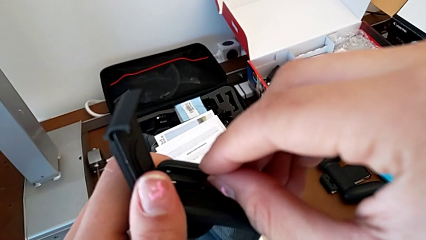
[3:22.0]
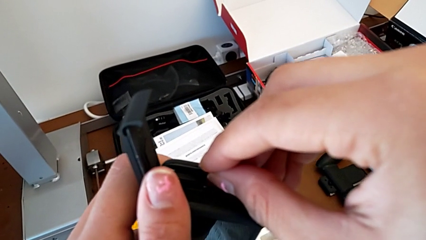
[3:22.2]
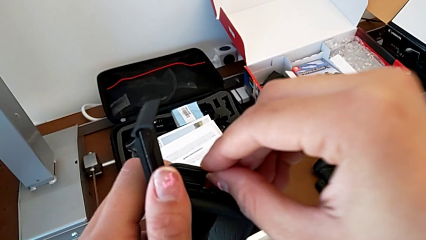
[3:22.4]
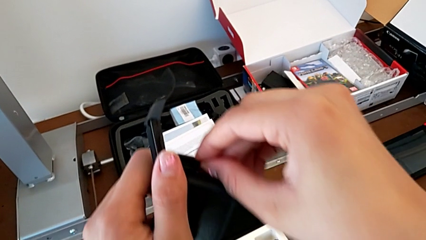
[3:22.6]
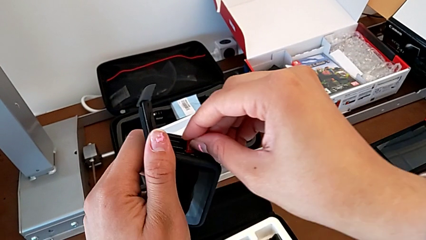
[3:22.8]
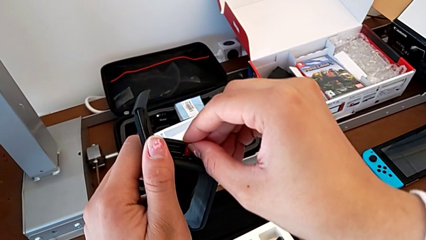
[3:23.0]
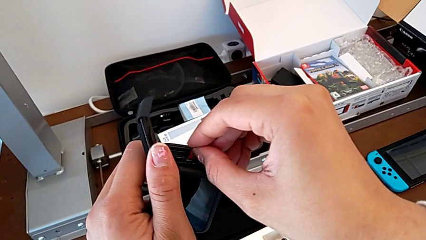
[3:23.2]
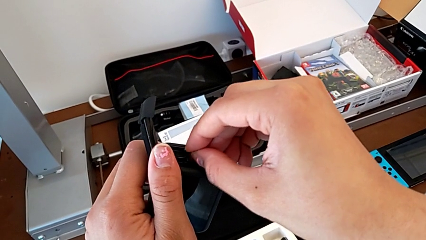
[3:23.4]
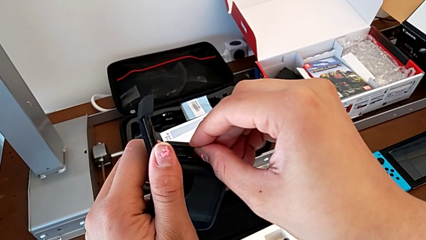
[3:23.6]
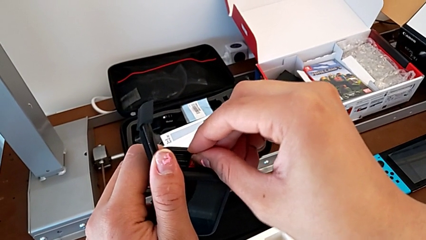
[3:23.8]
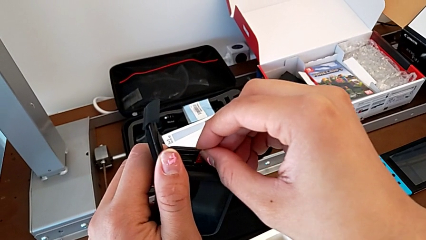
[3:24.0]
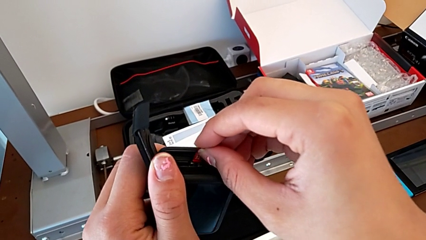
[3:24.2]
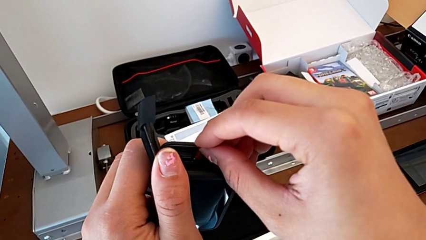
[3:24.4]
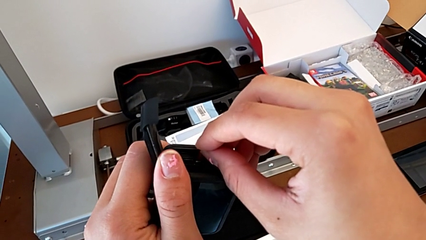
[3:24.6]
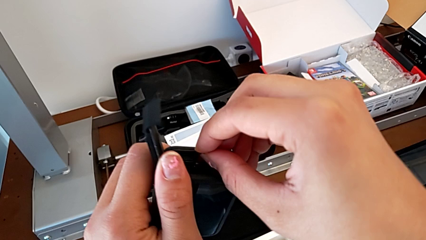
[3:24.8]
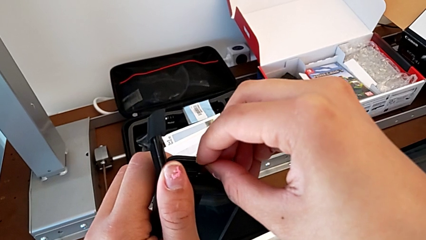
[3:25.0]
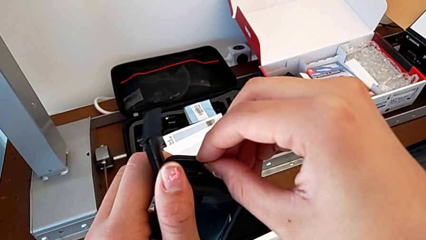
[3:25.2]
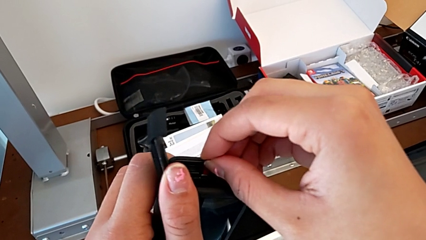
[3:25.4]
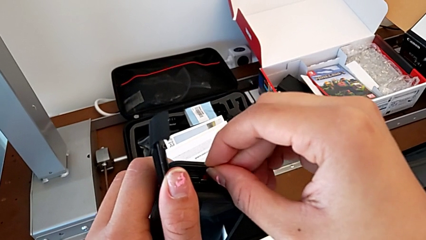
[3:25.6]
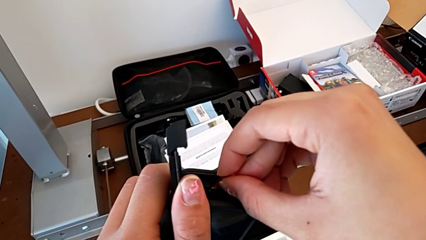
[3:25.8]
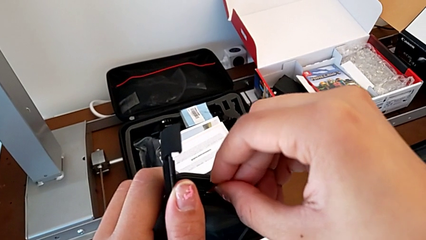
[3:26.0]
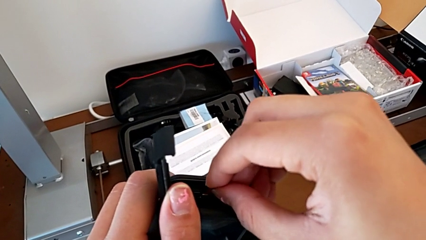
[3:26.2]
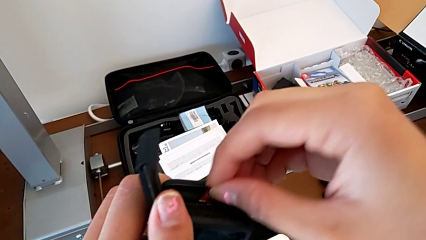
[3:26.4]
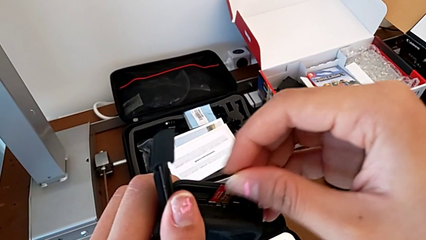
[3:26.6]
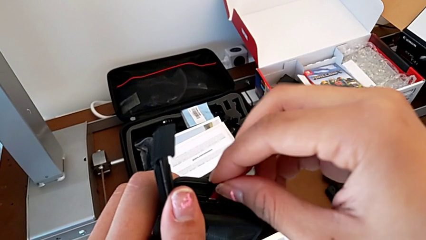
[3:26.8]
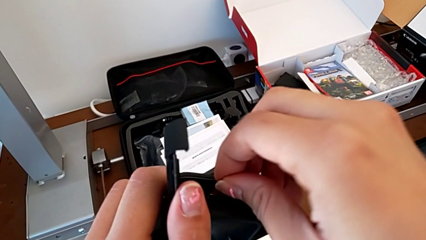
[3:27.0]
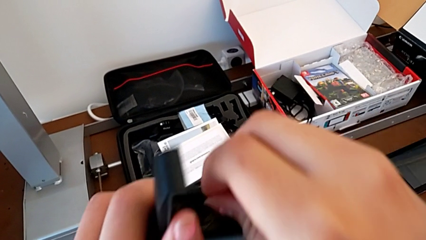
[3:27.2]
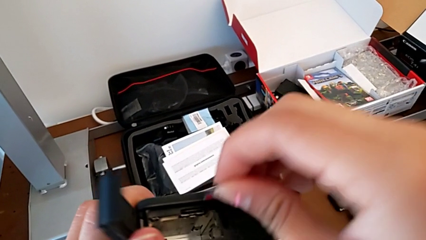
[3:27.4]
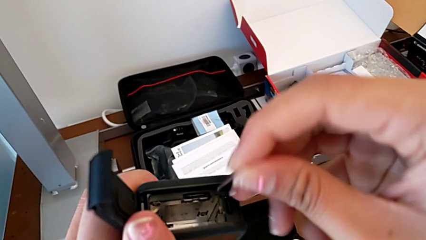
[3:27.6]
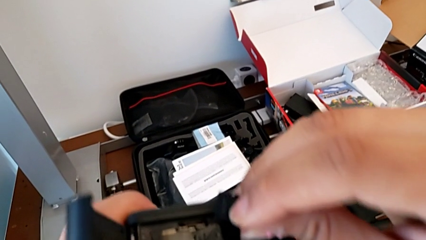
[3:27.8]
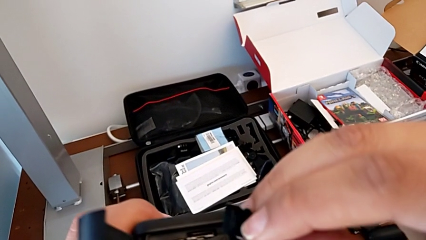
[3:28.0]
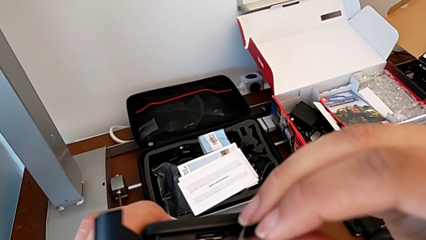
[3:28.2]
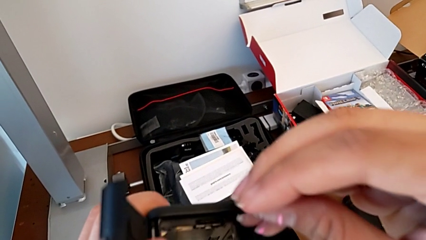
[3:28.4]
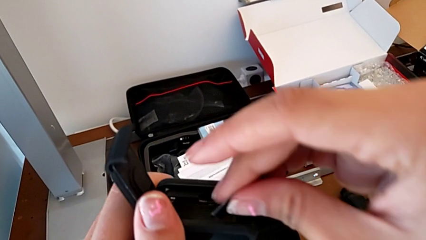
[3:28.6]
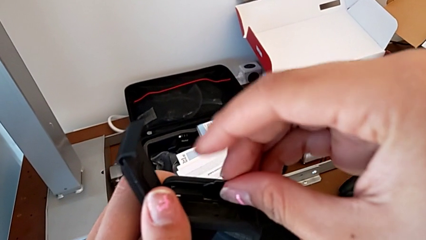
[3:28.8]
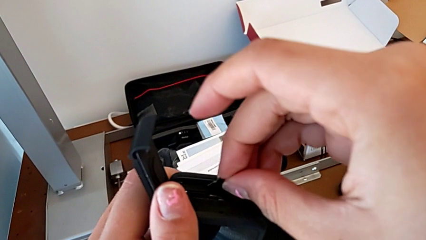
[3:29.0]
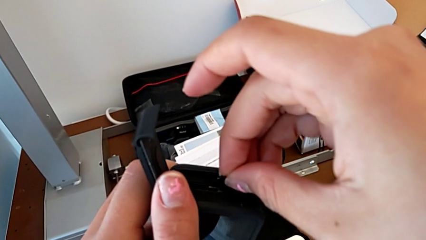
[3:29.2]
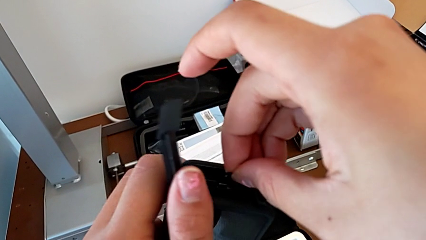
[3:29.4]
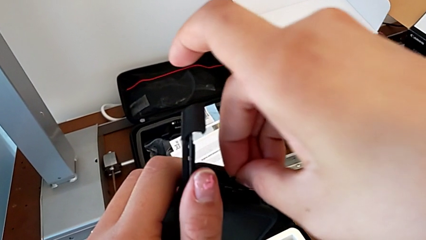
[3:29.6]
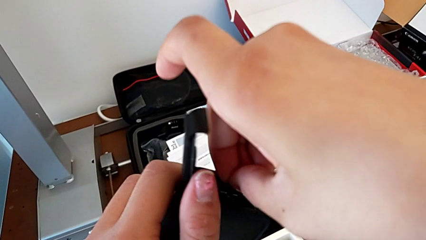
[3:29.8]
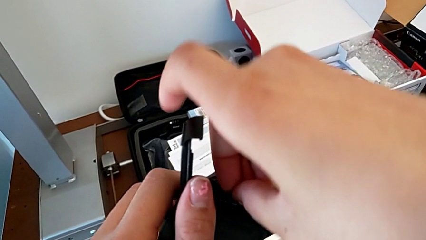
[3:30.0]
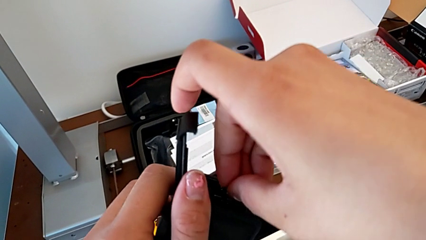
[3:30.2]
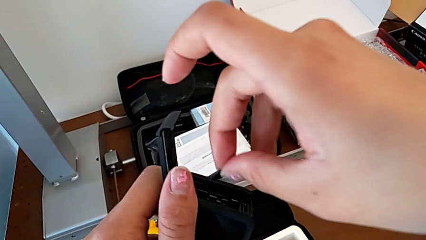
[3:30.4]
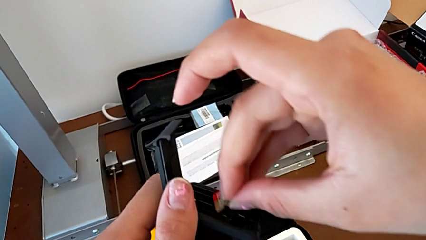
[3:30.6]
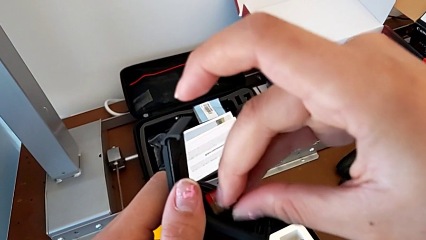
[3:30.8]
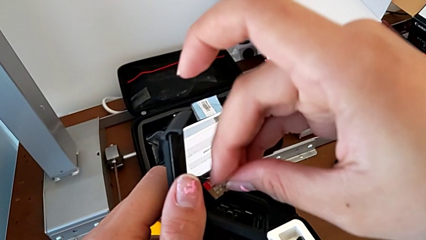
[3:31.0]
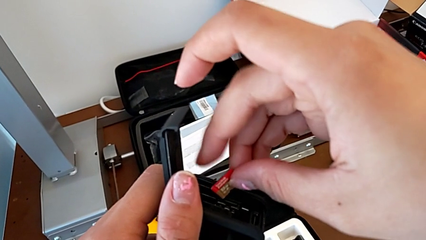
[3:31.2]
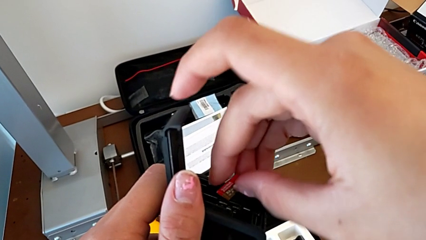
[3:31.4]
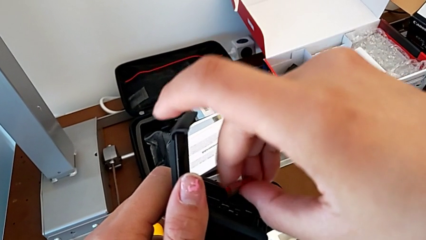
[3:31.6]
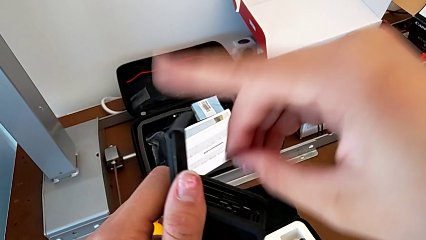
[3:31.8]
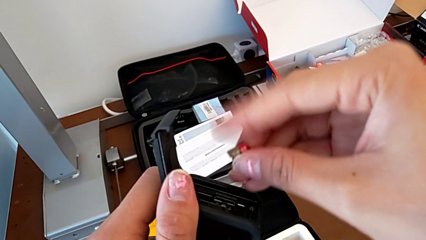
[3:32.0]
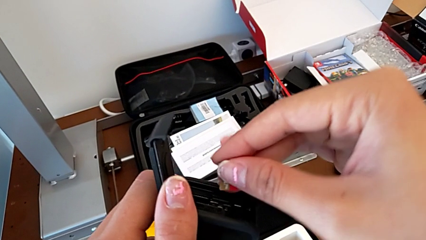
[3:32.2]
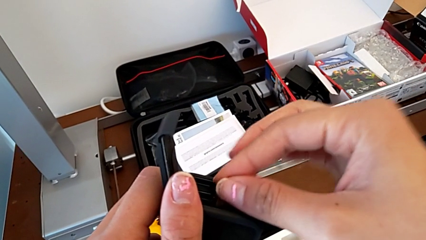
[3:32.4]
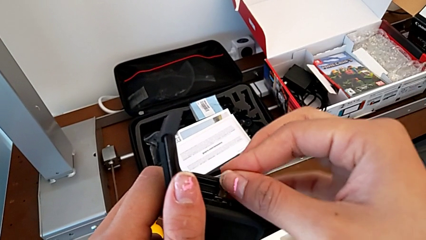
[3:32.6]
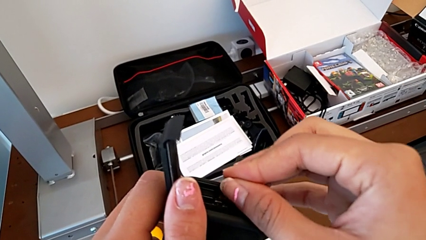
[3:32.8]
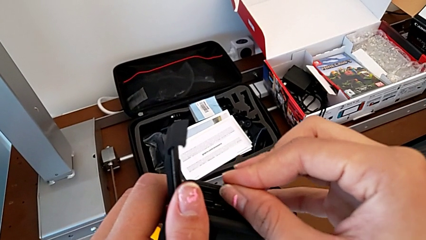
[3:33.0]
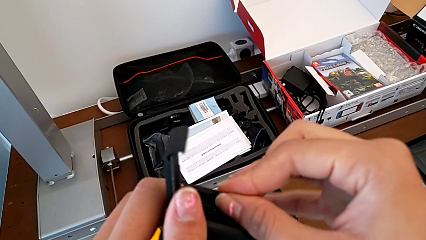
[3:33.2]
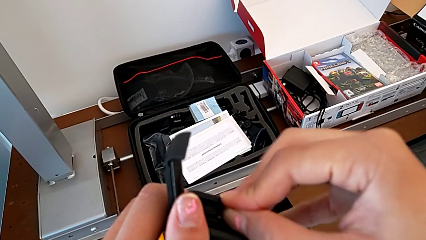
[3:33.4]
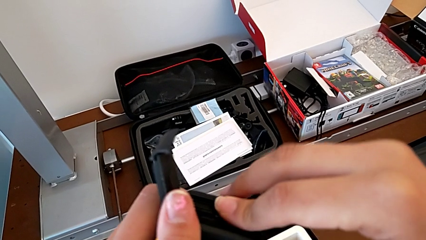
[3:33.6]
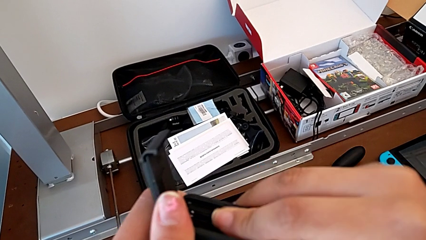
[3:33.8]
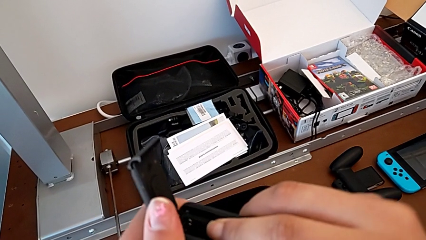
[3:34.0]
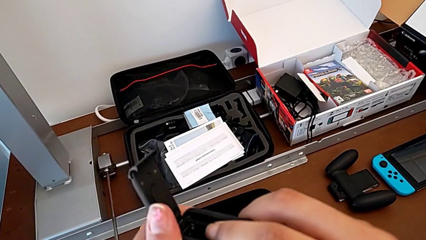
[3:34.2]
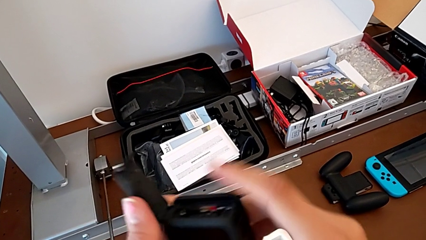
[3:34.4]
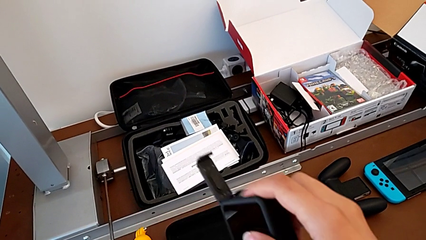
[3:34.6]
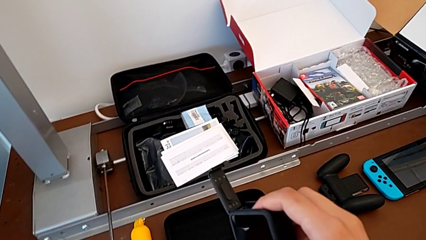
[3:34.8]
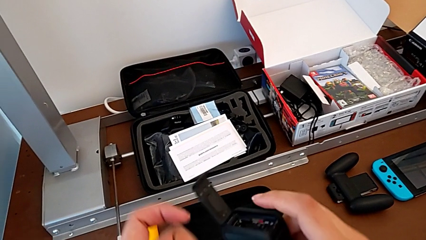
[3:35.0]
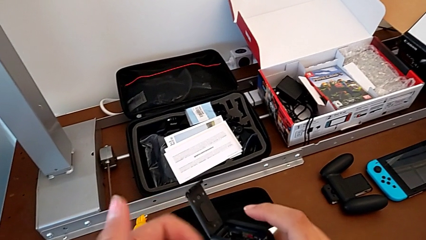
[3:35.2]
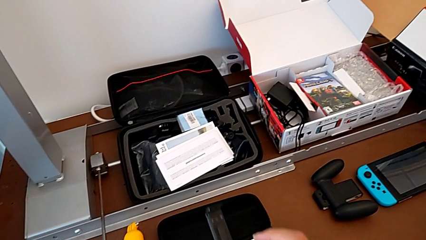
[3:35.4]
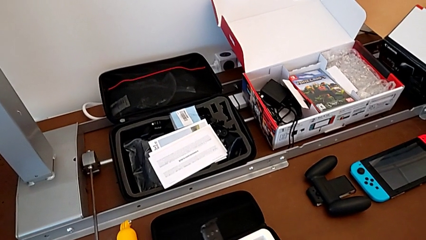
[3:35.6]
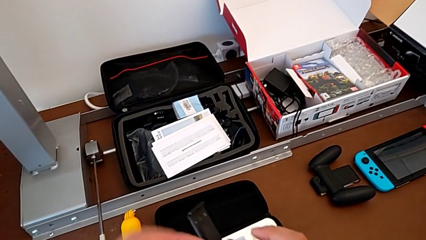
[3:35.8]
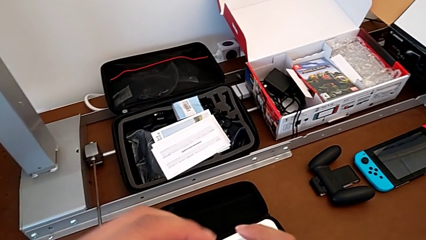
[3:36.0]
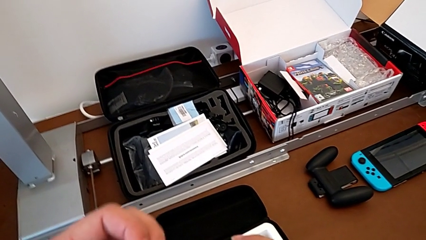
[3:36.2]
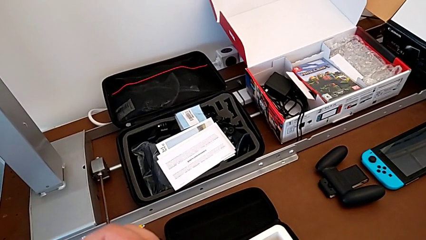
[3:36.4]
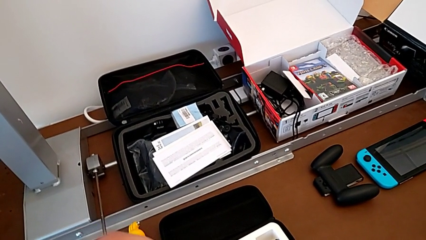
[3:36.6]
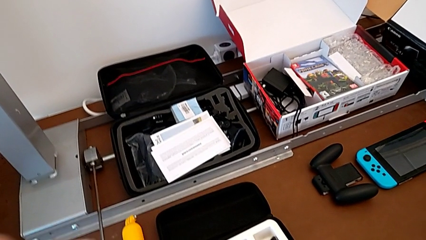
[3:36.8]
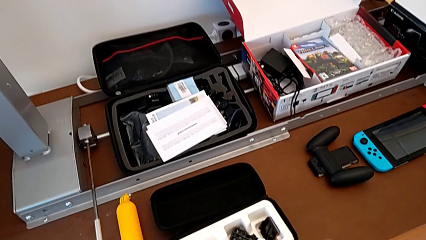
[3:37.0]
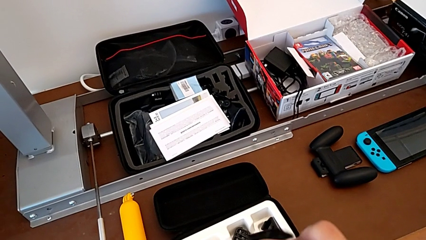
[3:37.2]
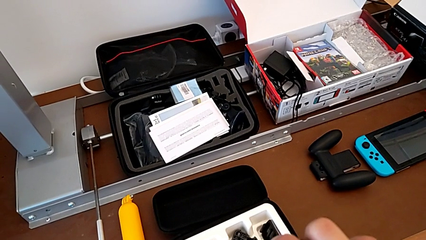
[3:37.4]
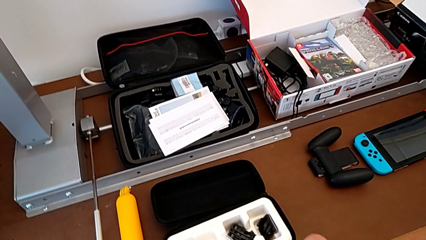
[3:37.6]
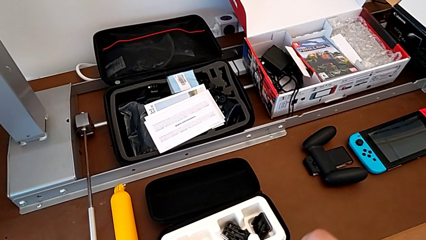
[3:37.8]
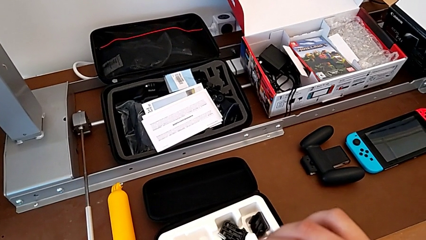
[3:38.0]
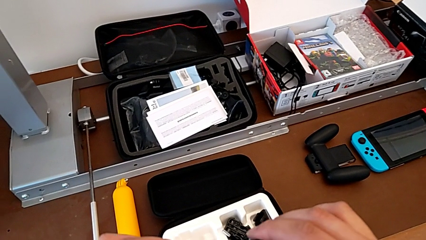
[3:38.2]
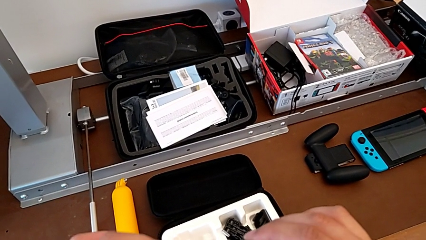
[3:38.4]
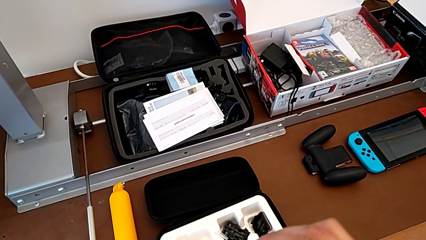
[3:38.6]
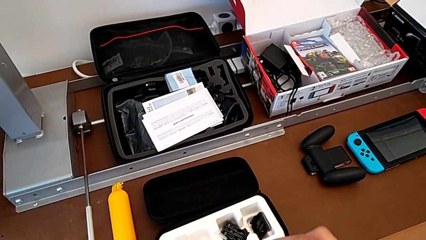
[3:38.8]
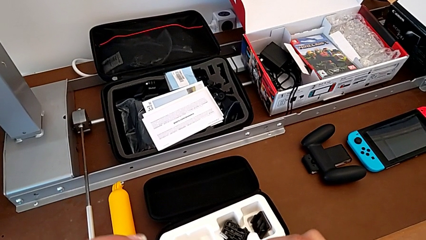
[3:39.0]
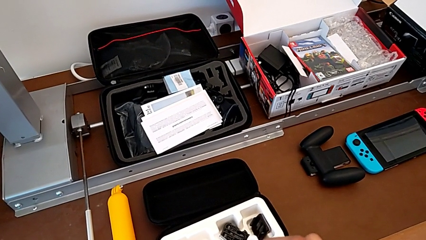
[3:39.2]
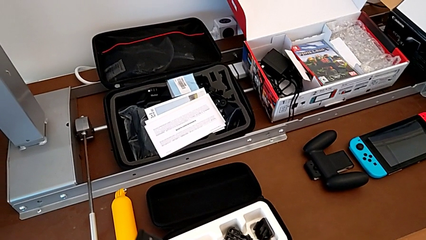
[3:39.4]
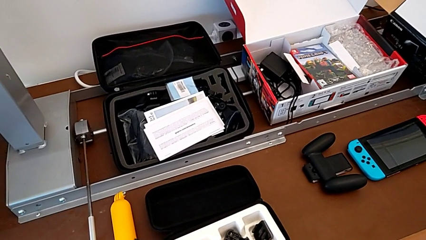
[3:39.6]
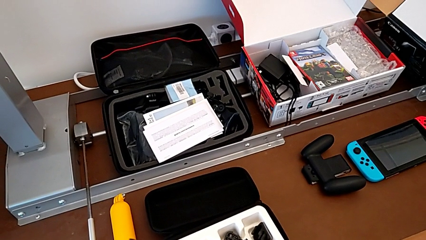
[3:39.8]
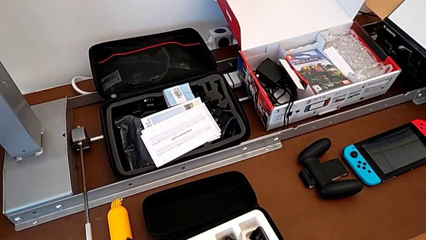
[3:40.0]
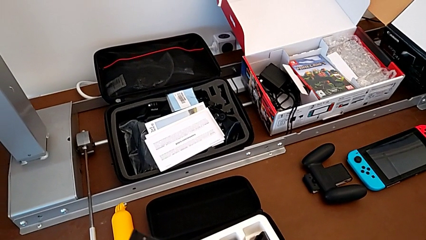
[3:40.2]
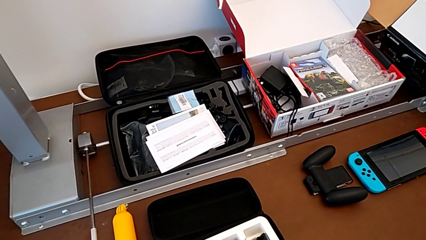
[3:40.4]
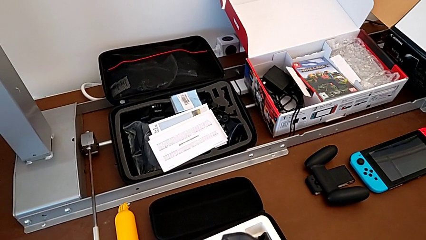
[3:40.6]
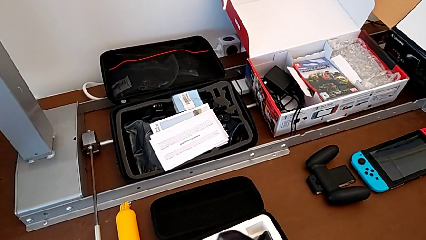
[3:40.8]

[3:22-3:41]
The camera wearer is inserting an SD card. They insert the SD card, withdraw it, insert it, rotate it, insert it, hold the battery and insert it.
